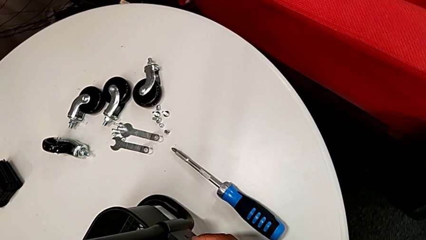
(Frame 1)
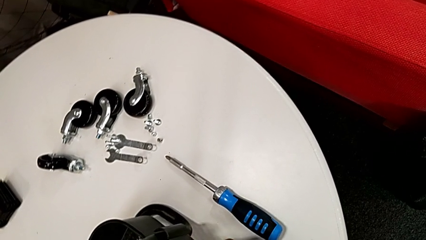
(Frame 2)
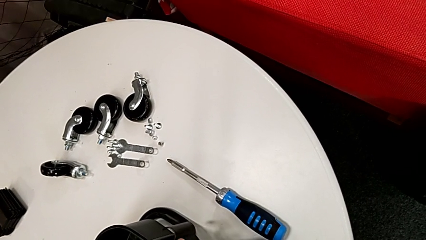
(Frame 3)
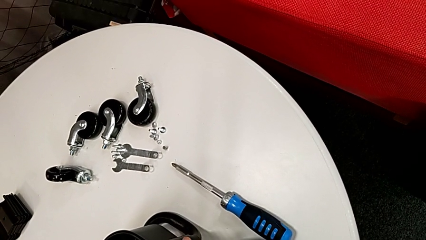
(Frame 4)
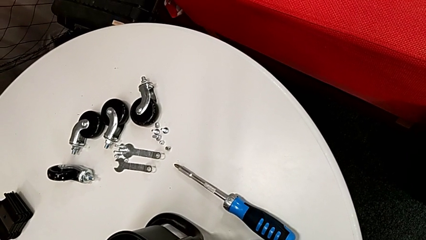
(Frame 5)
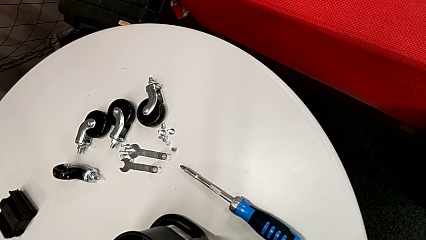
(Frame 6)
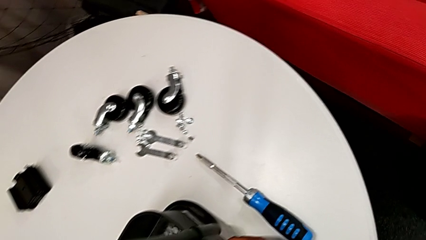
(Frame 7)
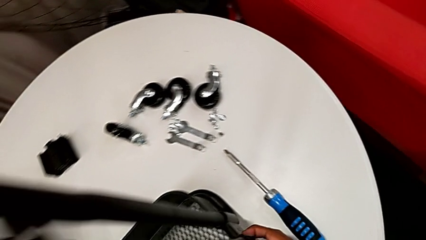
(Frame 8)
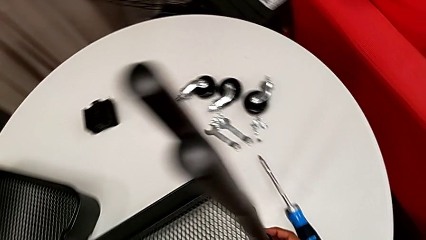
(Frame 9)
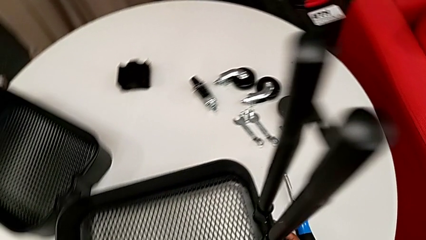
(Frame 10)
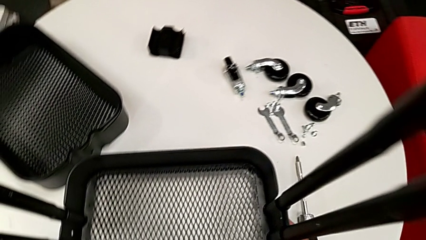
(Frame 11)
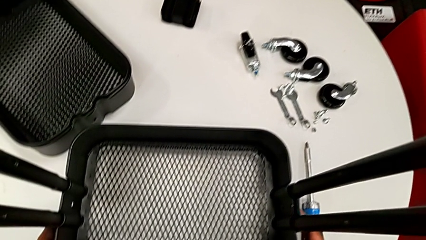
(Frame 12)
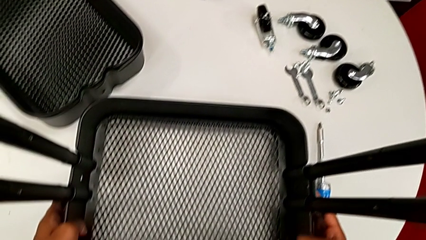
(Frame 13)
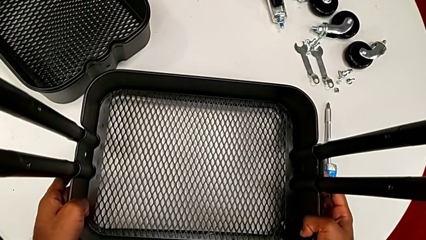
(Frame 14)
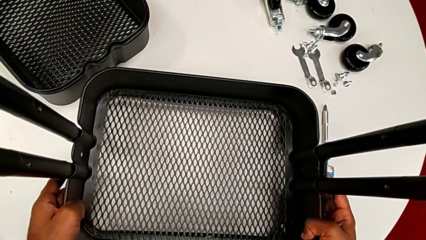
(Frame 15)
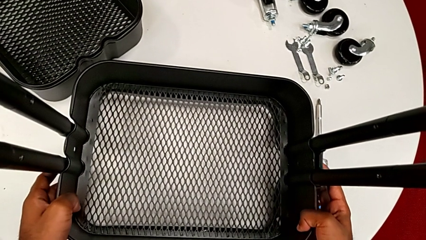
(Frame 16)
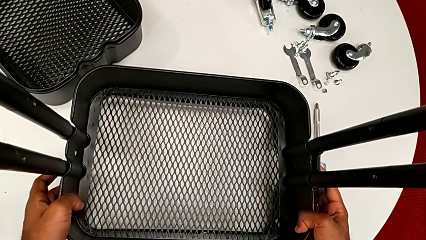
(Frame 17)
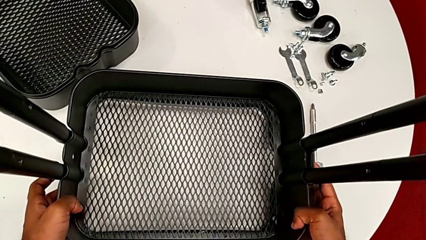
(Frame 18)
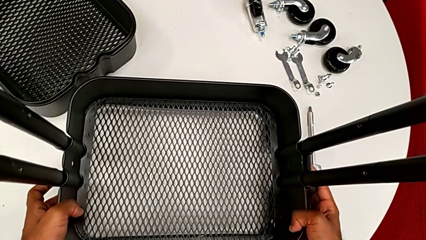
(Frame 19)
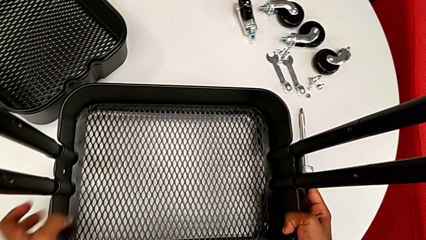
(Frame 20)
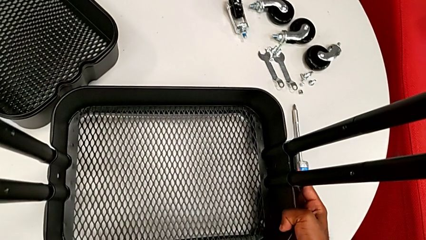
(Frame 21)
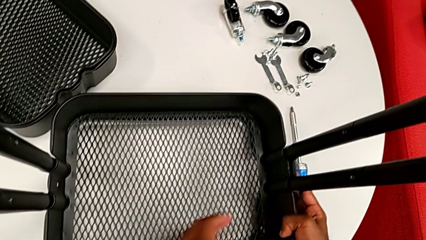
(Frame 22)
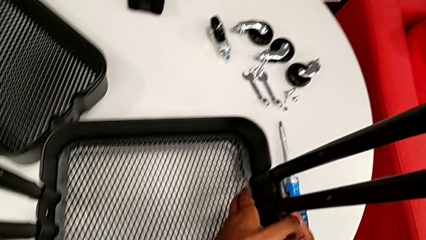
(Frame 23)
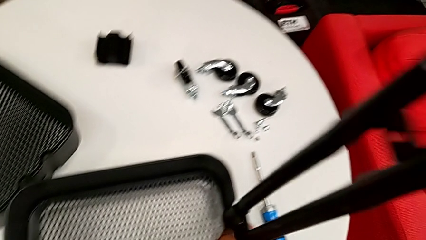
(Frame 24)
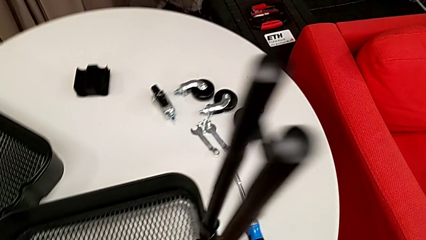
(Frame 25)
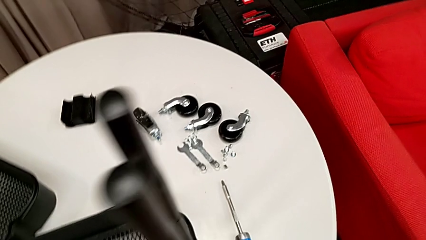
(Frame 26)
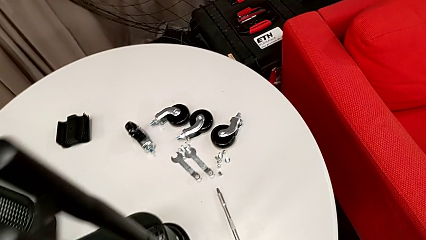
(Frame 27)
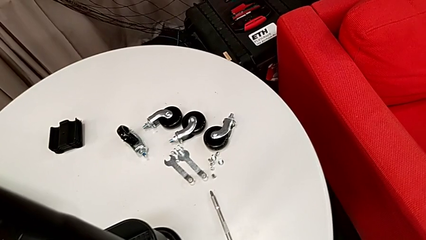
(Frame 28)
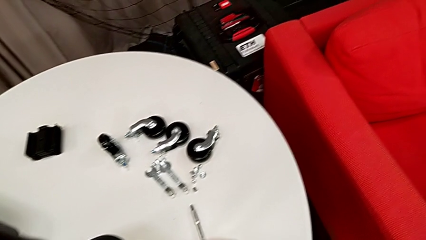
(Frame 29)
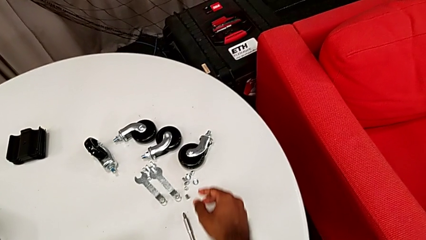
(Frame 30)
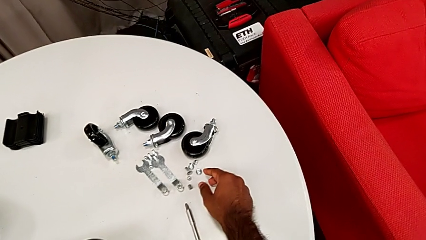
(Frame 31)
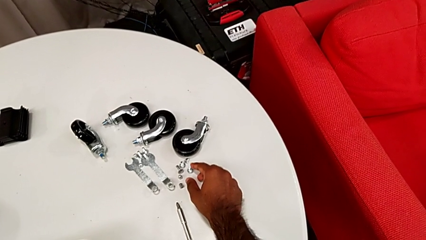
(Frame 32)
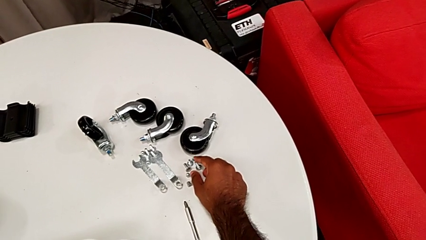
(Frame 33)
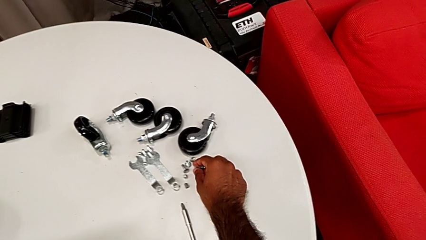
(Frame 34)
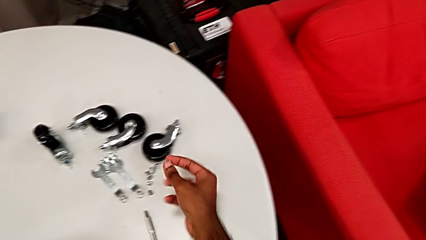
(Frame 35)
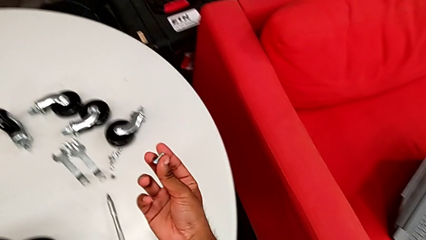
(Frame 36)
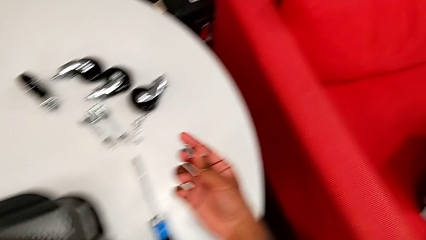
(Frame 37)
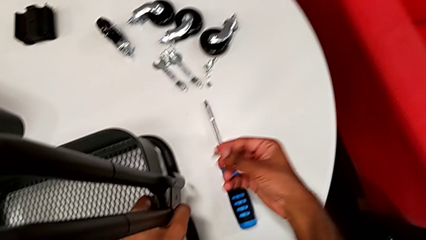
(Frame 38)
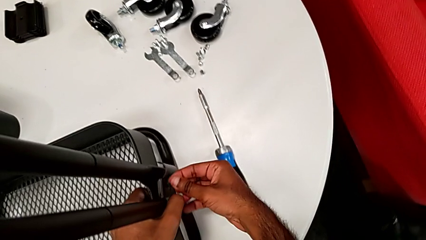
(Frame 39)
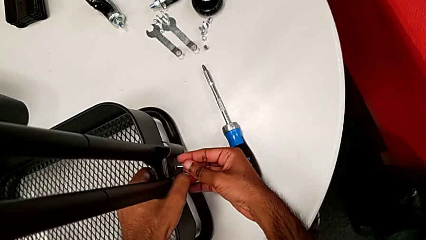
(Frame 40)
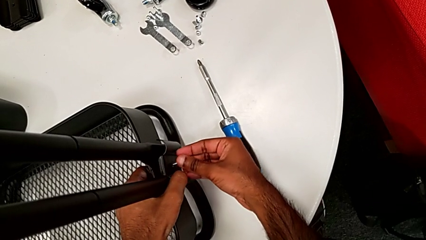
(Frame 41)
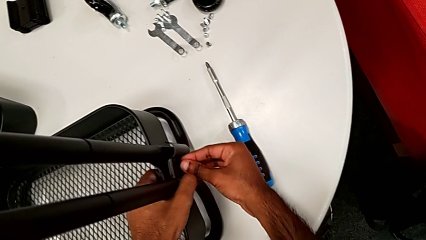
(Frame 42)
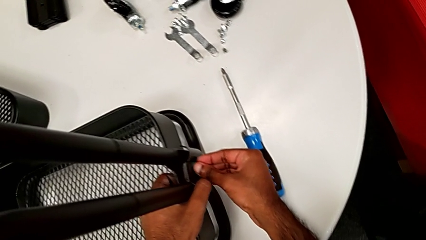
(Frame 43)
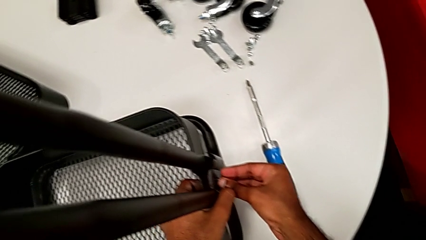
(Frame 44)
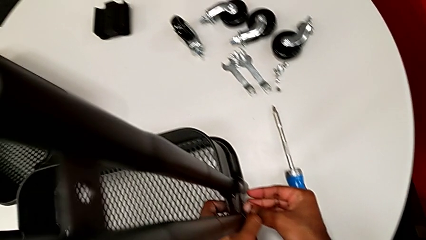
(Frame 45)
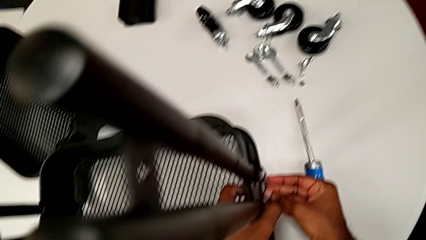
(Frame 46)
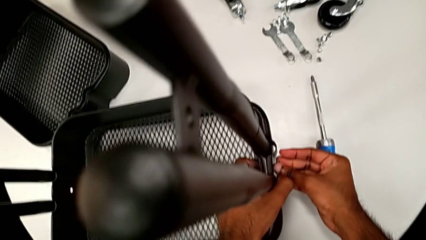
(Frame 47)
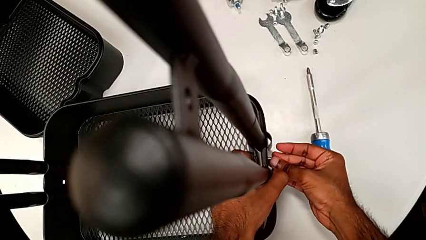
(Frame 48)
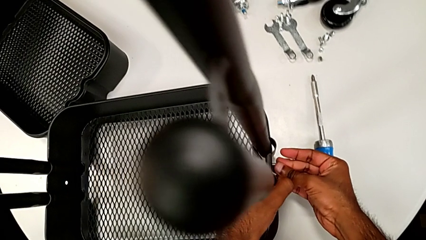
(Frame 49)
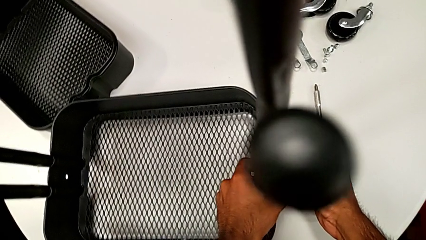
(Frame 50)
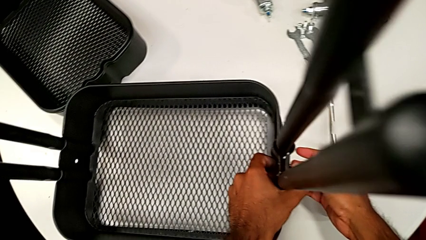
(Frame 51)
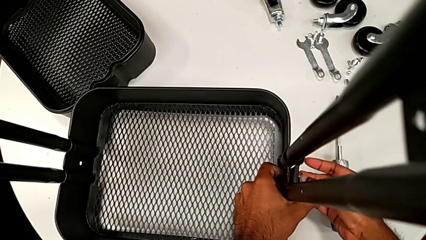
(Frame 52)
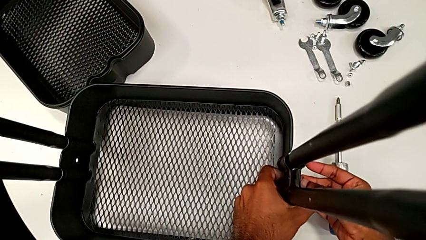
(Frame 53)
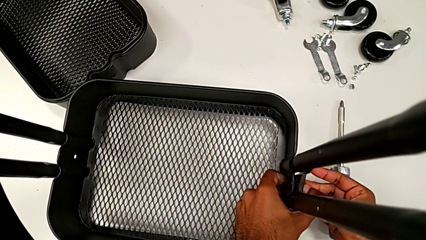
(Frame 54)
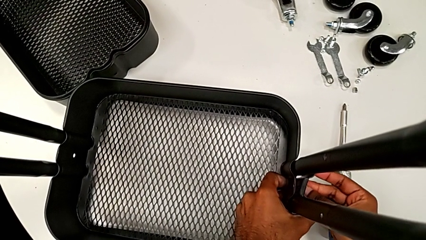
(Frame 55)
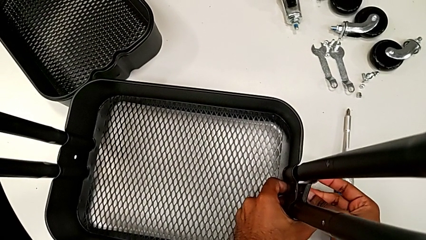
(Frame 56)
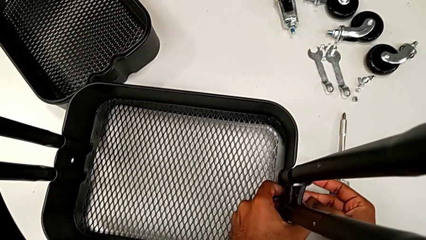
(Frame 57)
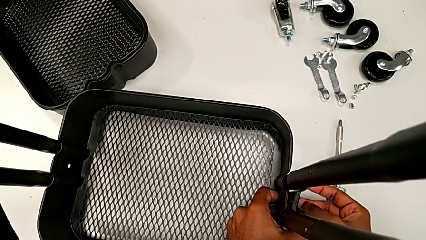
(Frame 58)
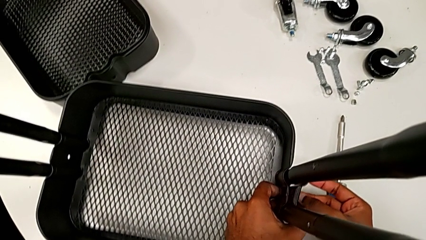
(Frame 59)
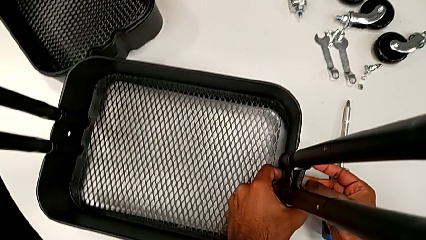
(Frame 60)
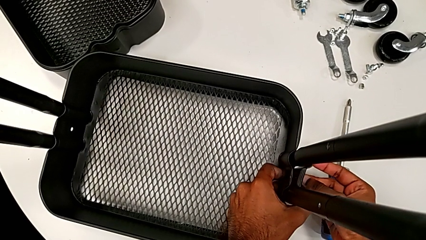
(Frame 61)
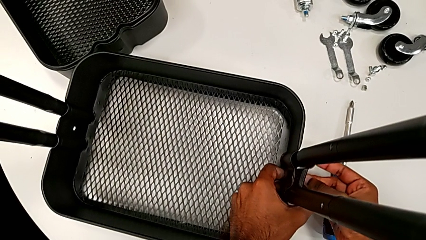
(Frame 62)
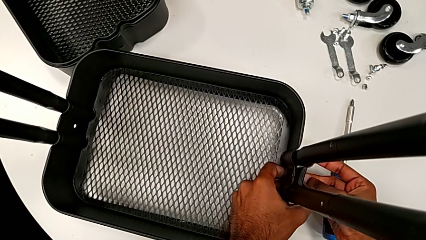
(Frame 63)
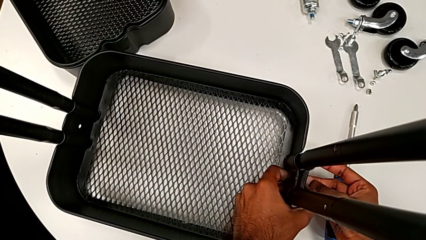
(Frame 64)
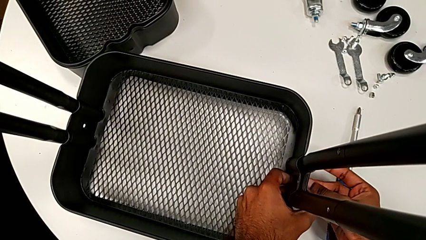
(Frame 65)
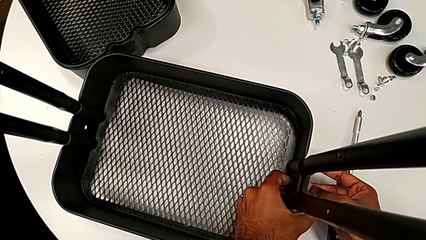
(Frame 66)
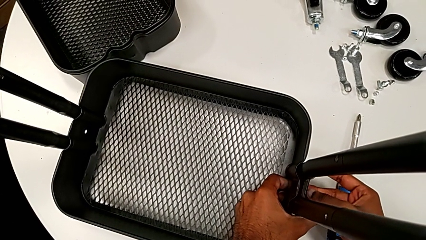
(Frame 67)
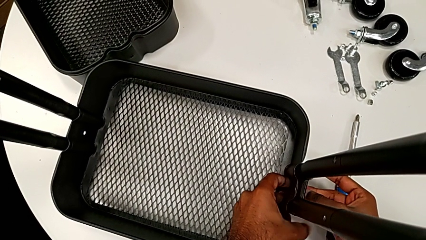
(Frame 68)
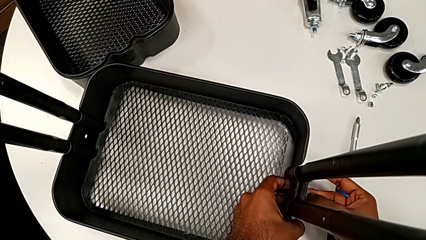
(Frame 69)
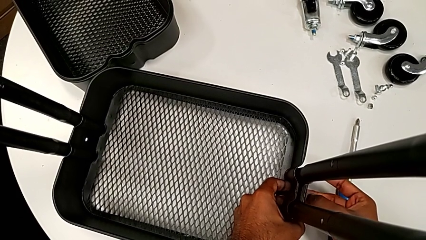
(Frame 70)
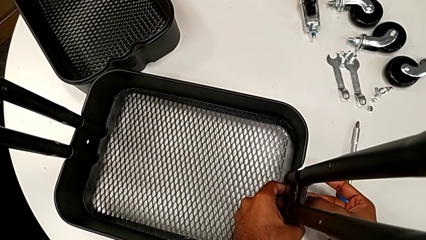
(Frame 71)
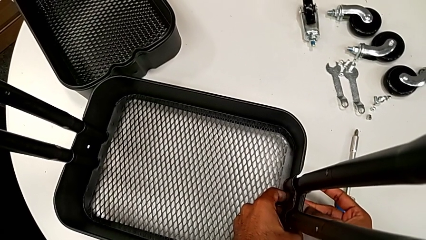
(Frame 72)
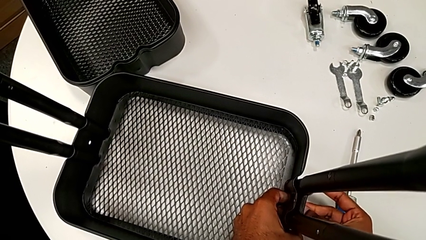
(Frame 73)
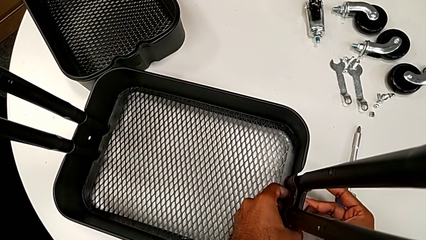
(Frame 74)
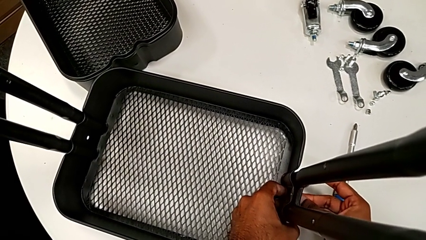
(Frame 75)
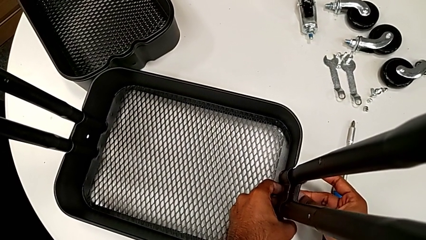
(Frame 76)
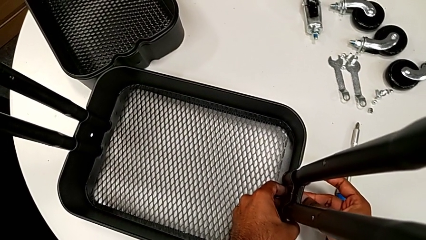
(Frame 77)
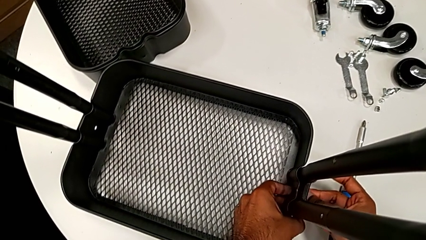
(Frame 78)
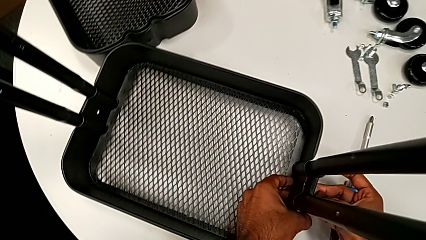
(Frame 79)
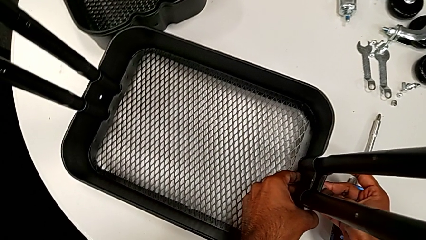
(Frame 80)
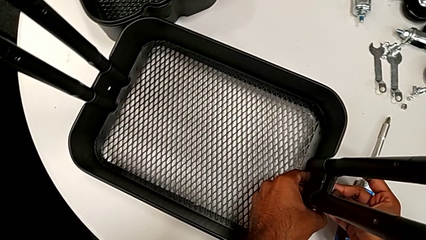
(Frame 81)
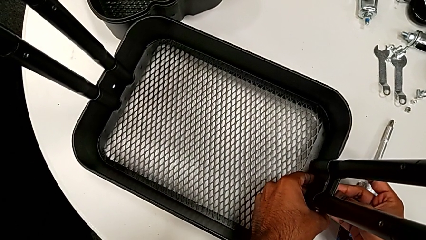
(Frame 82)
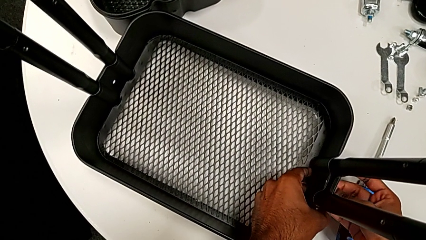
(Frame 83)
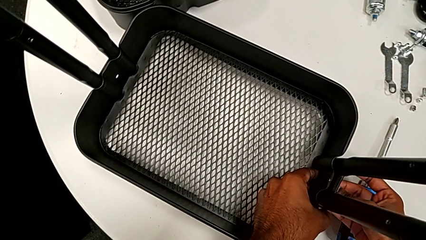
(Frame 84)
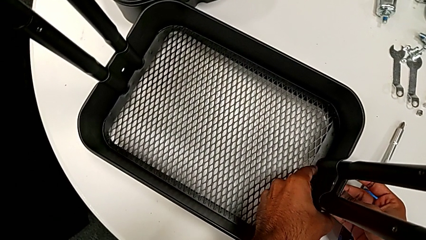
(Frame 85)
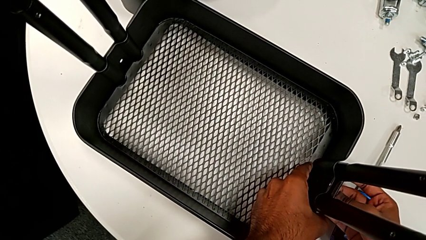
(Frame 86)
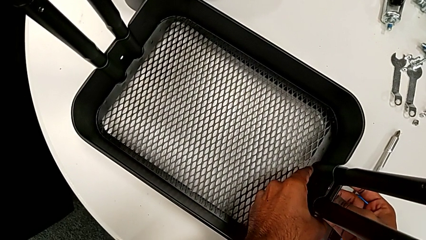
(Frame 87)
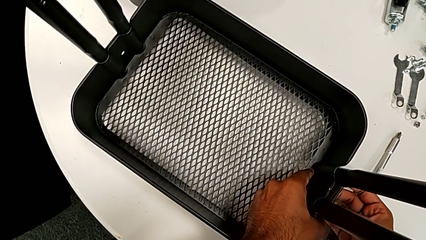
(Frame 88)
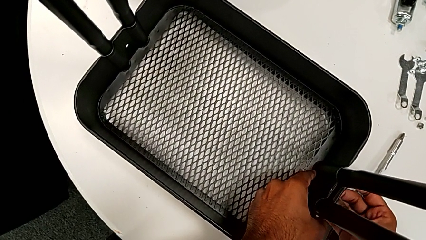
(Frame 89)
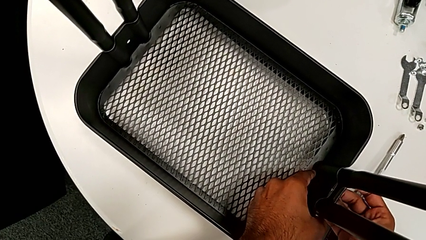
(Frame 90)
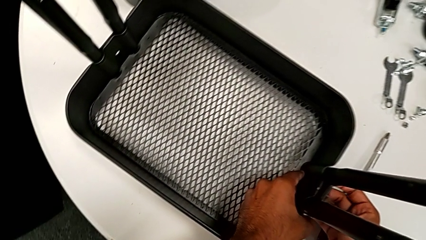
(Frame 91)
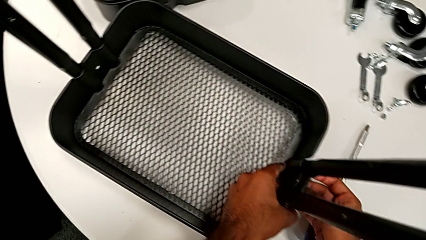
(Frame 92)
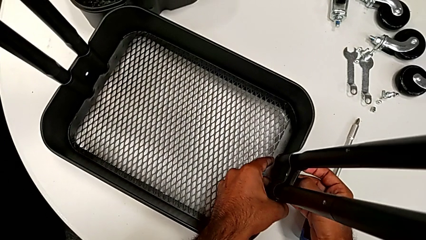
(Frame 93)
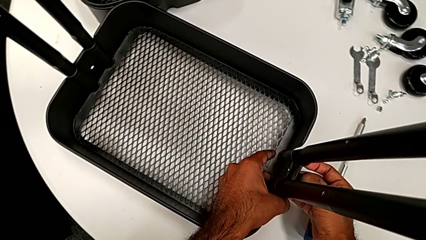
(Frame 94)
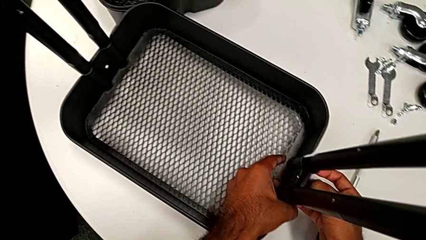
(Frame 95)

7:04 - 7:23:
The camera wearer is assembling the first tray. They align the grid tray, grab the first bolt and begin to insert it.
